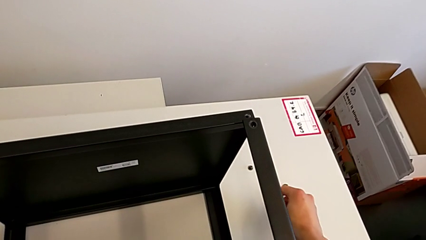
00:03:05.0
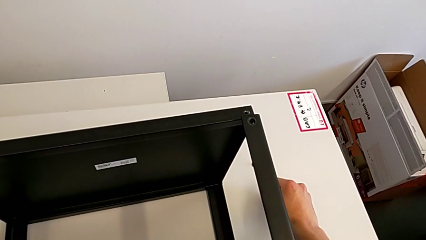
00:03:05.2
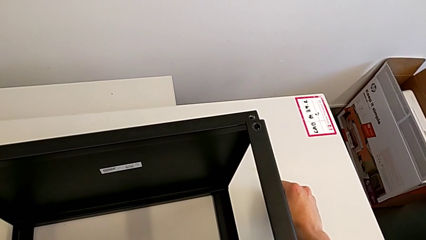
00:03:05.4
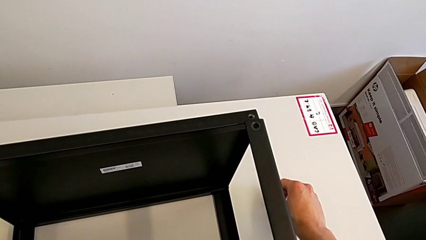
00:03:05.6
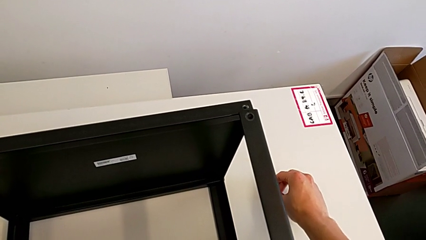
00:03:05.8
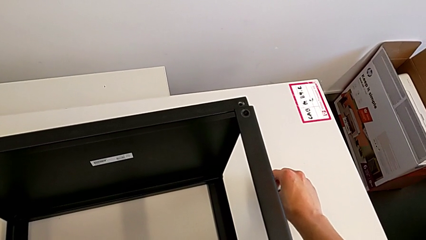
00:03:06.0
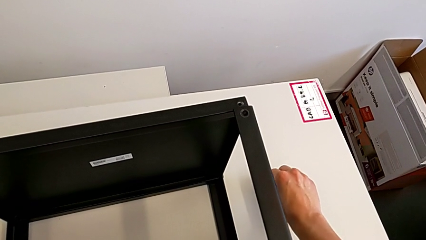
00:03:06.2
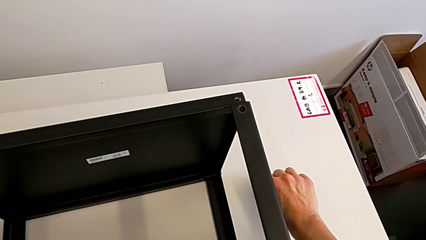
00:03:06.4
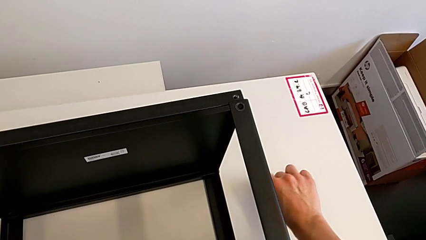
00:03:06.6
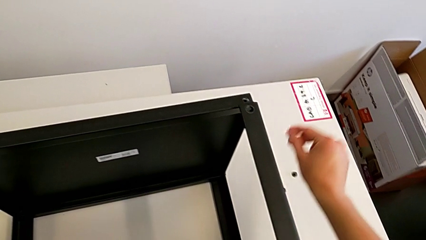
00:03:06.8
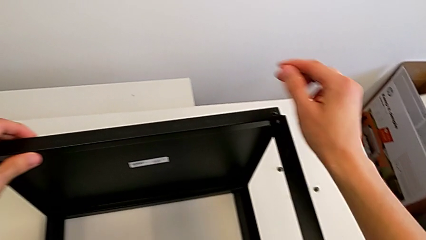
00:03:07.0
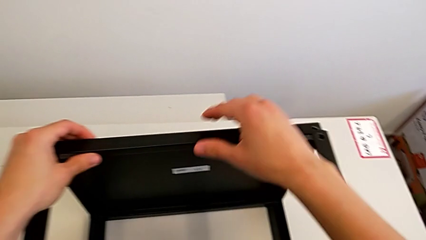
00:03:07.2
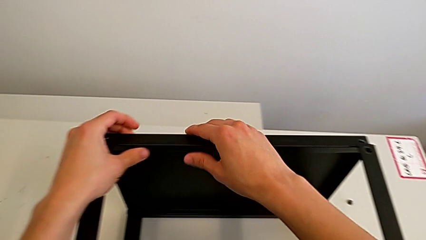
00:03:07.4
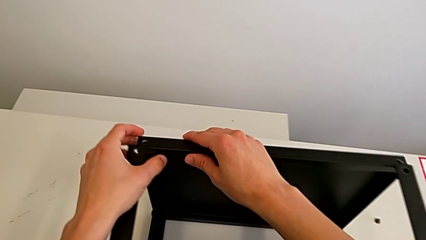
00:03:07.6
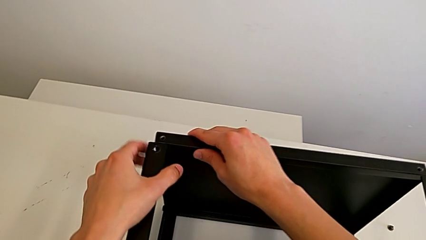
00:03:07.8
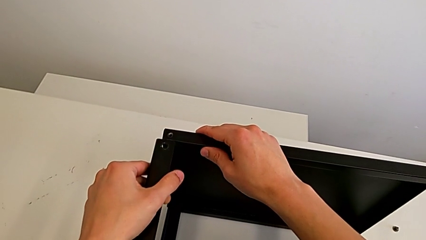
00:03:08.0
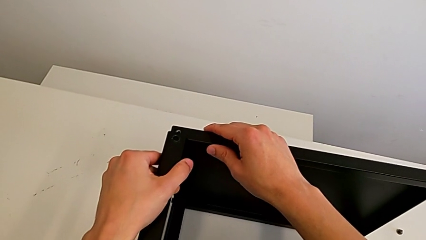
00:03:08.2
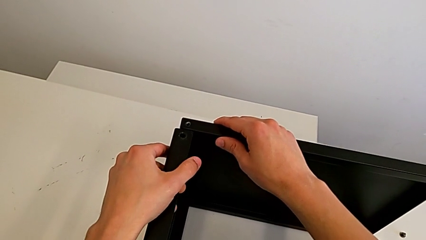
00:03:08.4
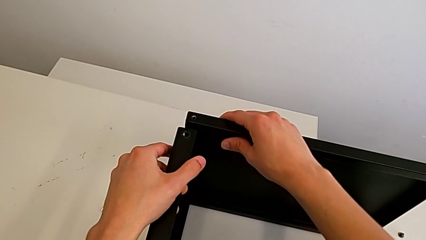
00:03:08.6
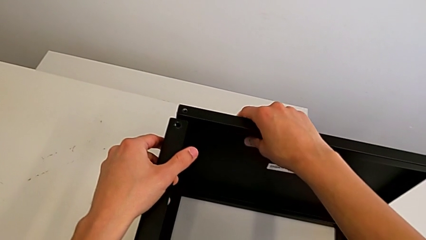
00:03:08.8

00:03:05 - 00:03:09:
The camera wearer is unscrewing the fourth screw of the table. They place the hex socket head and grab the nightstand.

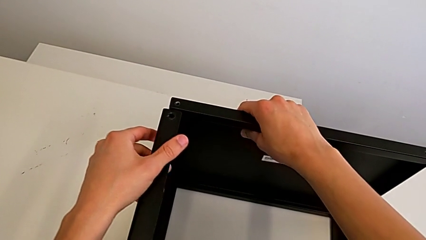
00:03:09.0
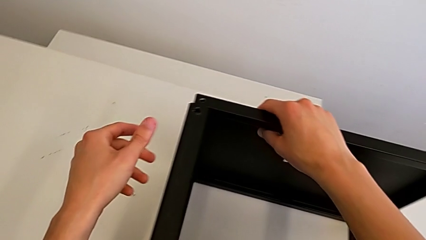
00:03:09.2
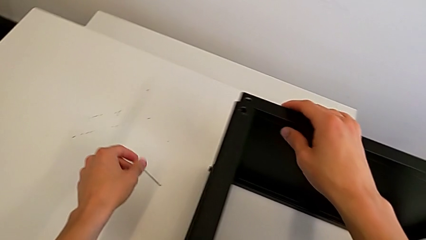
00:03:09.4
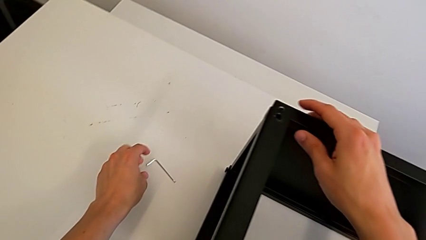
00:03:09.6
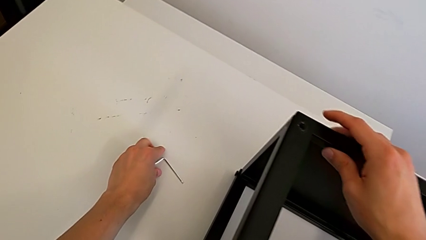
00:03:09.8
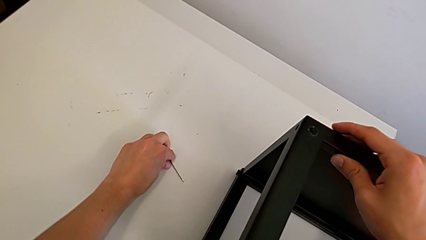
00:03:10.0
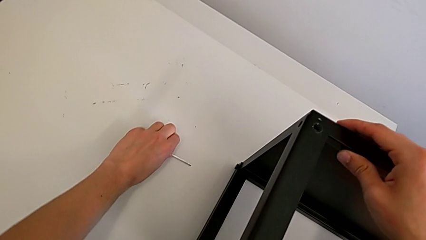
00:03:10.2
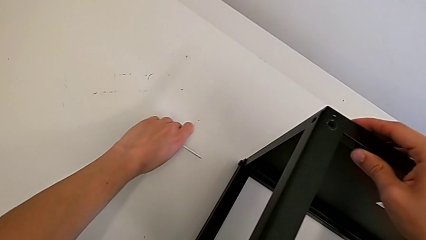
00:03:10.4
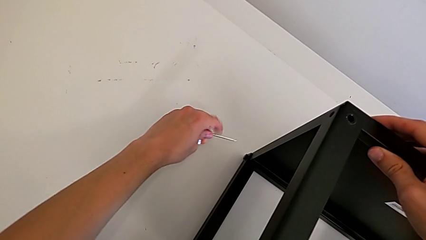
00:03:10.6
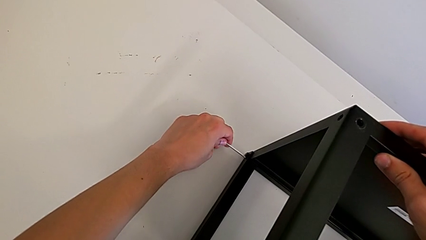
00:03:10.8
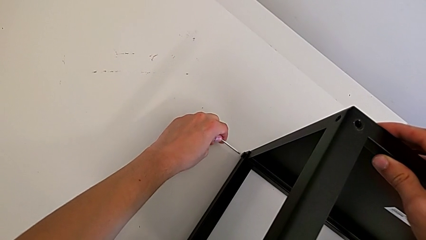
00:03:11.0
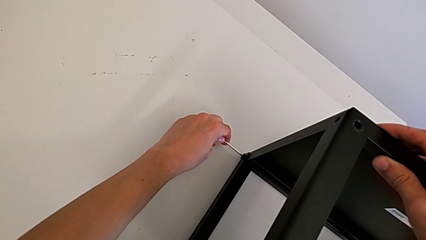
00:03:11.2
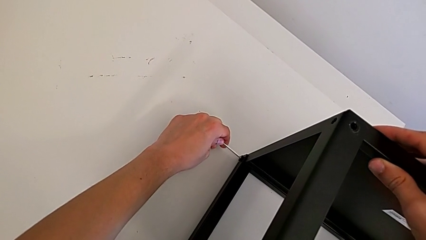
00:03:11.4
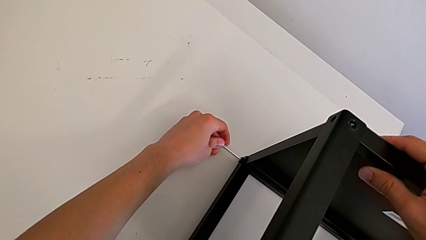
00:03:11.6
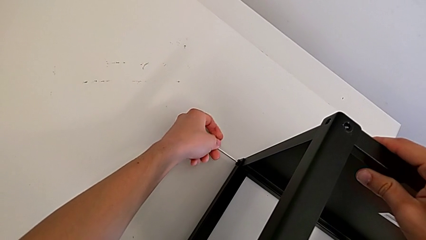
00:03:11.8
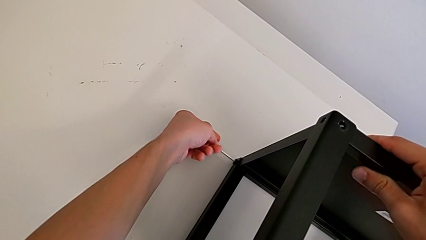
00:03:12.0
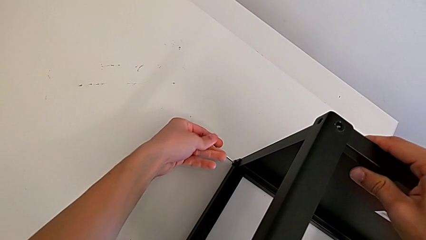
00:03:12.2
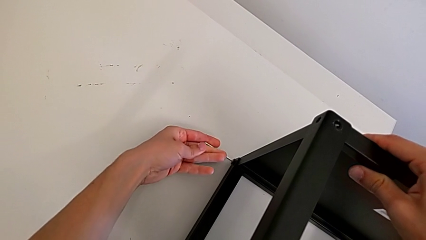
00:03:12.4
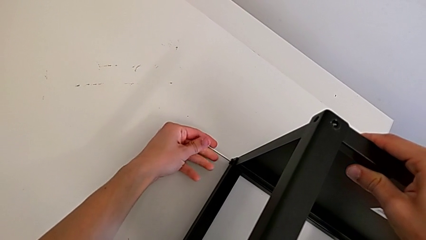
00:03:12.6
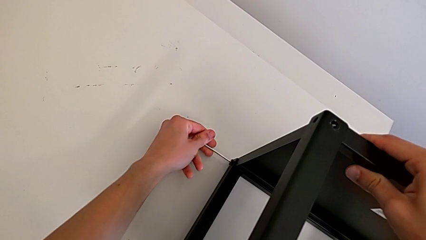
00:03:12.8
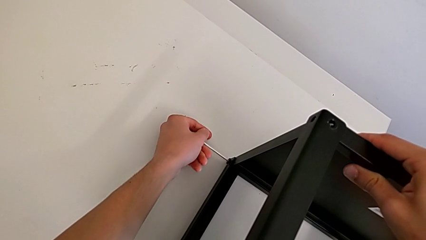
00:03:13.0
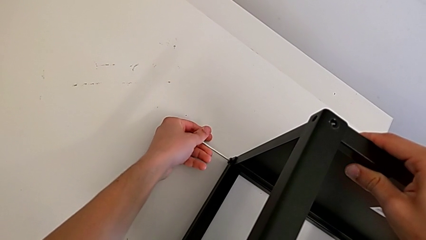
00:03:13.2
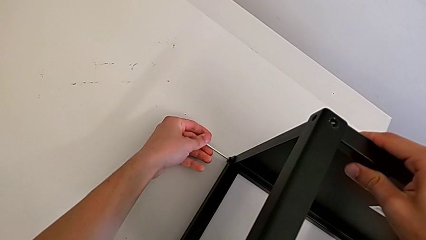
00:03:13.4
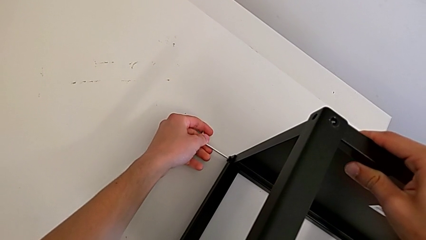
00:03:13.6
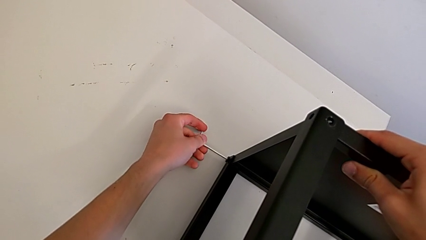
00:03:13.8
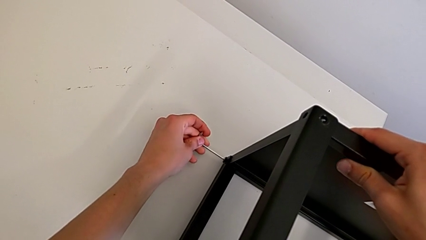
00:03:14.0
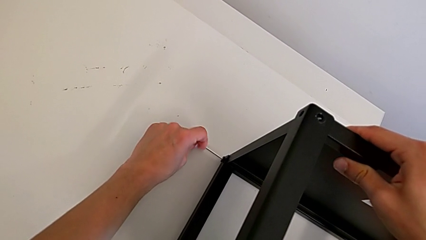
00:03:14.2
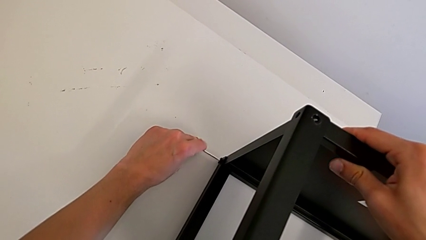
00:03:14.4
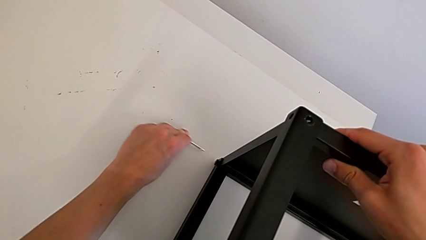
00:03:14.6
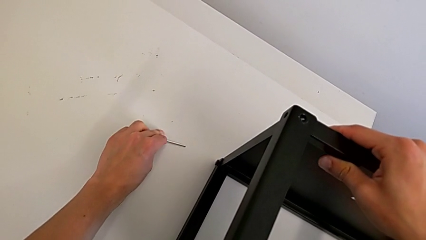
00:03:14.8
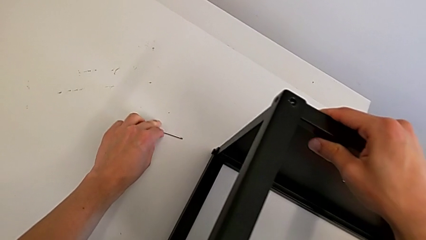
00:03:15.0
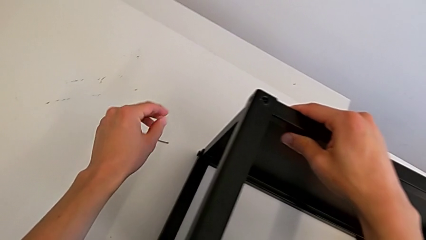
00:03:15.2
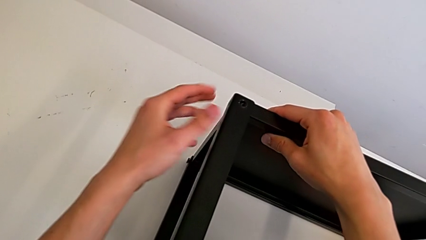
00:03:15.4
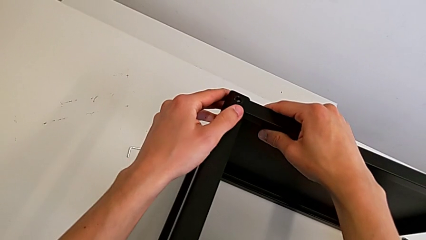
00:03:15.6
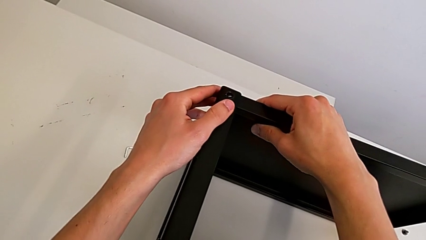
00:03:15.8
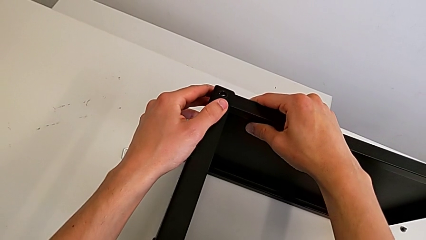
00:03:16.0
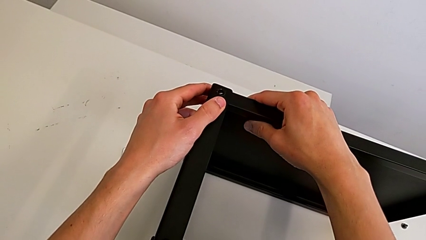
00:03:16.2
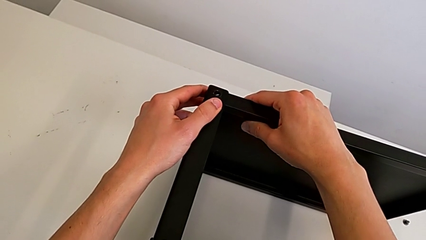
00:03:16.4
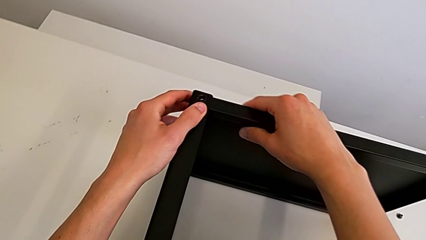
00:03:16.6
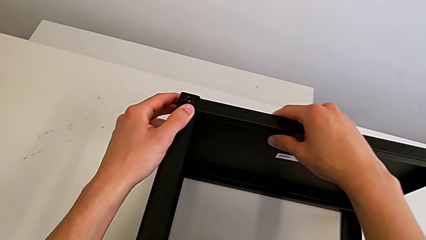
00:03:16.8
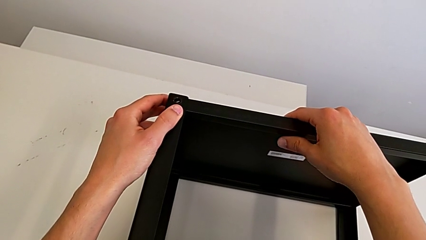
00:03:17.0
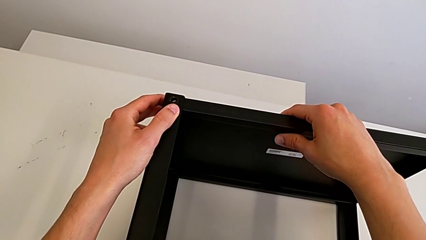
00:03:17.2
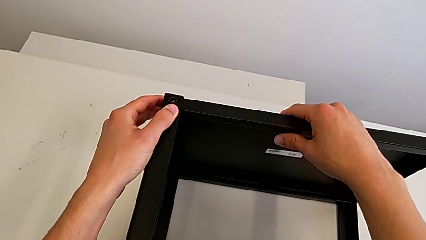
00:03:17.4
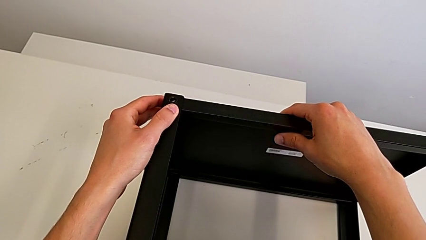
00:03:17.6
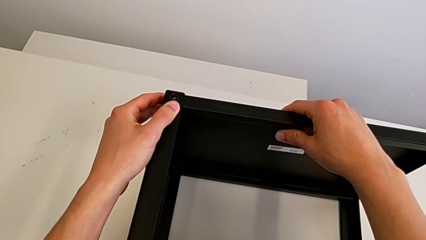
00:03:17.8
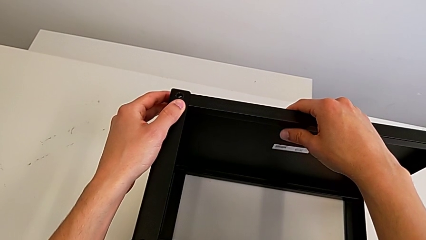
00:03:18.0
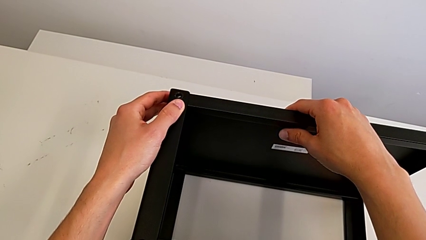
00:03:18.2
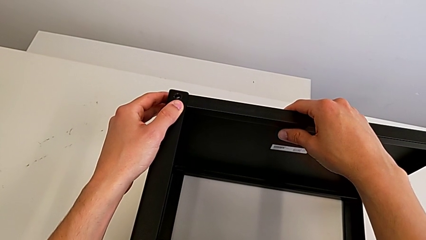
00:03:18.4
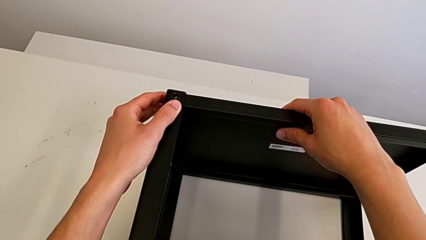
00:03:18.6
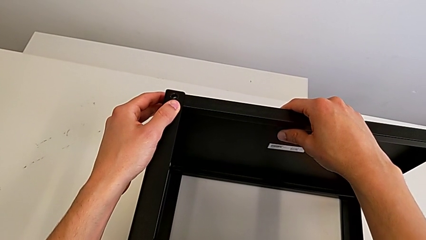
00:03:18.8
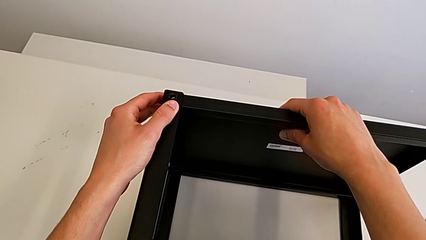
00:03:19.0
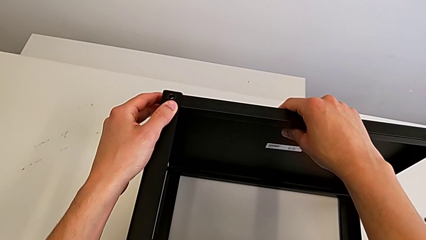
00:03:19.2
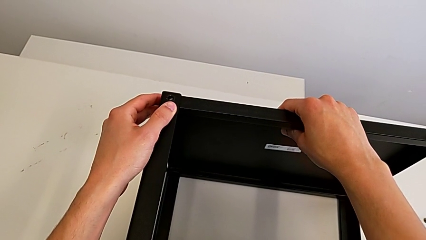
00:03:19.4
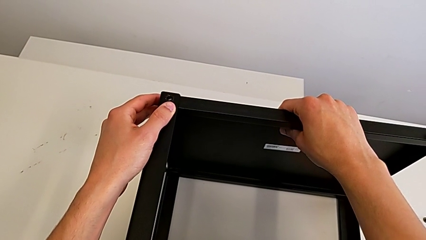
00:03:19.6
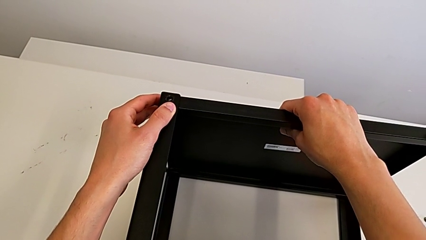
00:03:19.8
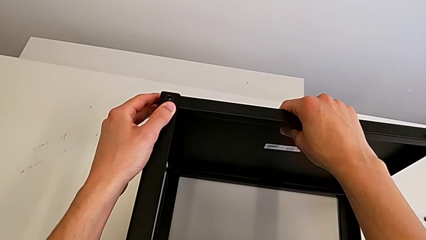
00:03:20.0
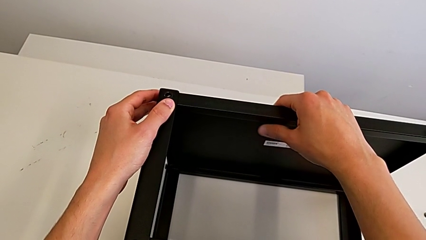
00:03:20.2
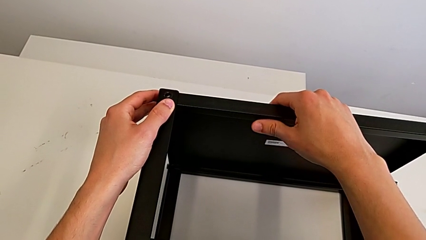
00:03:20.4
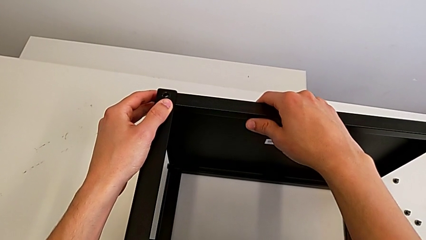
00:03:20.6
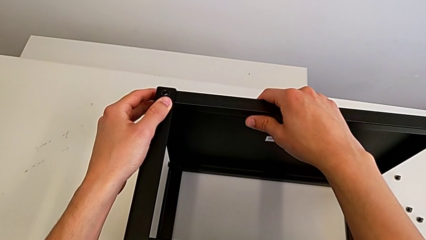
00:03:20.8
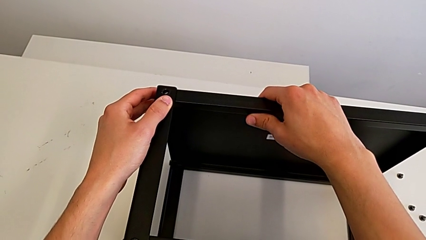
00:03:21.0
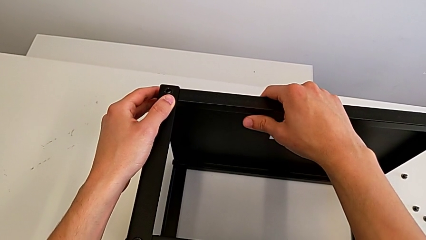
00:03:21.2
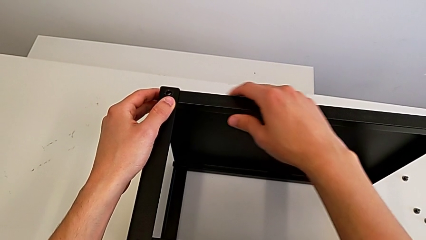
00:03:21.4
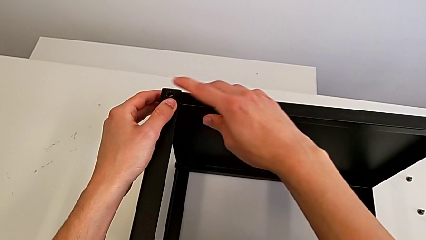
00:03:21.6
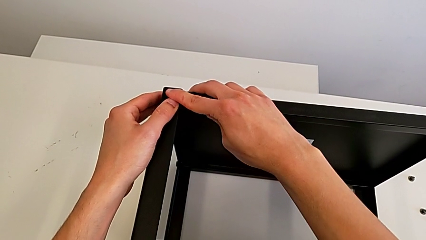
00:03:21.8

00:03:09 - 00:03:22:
The camera wearer is attempting to unscrew the fifth screw of the table. They grab the Allen wrench, insert it, unscrew the hex socket head, withdraw the Allen wrench, place it and grab the nightstand.
